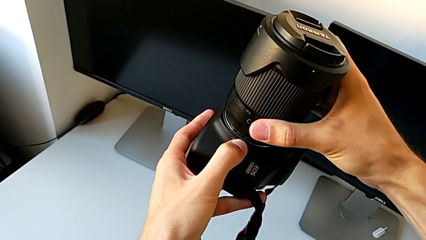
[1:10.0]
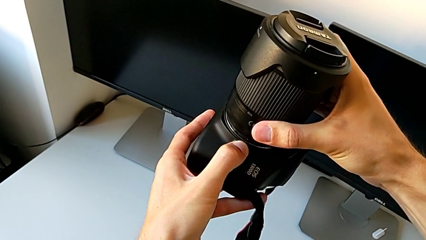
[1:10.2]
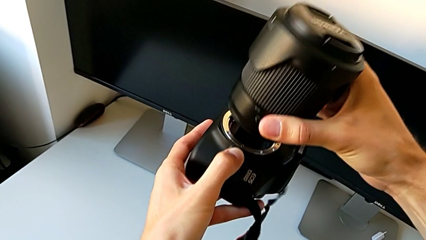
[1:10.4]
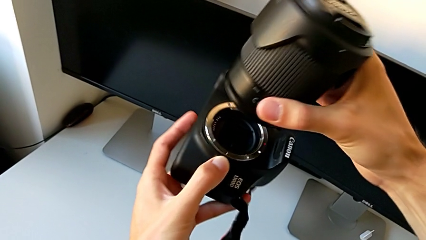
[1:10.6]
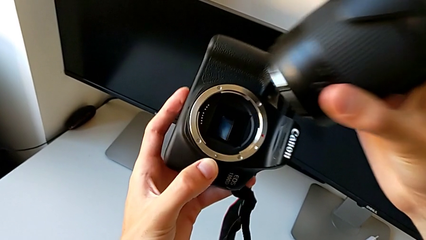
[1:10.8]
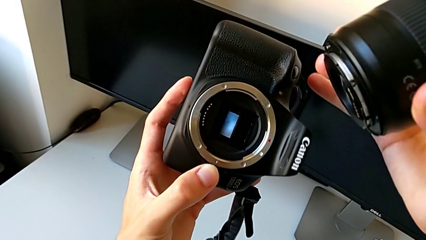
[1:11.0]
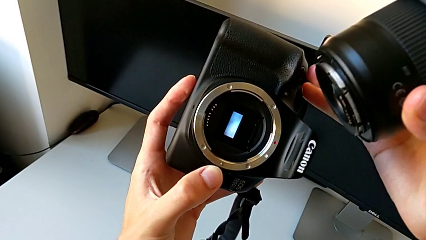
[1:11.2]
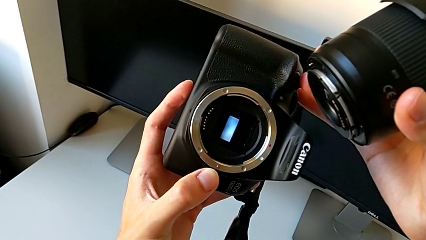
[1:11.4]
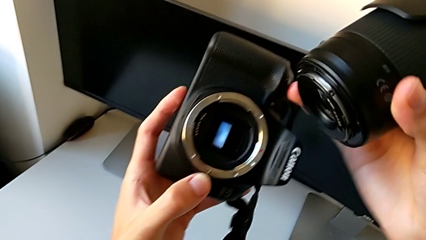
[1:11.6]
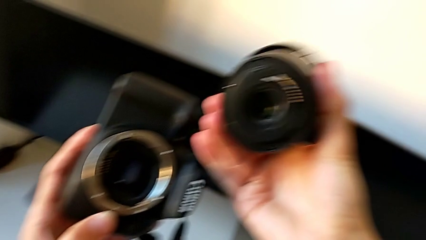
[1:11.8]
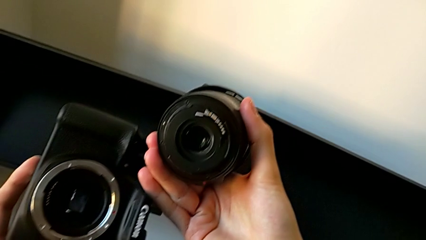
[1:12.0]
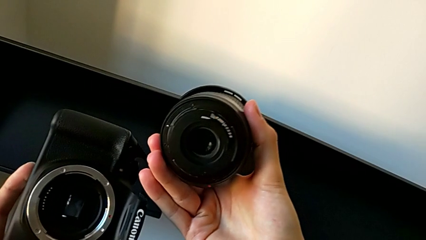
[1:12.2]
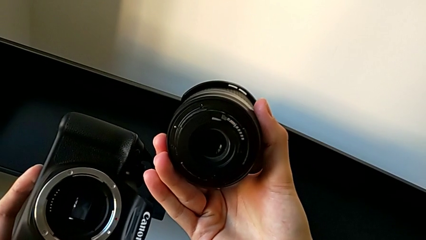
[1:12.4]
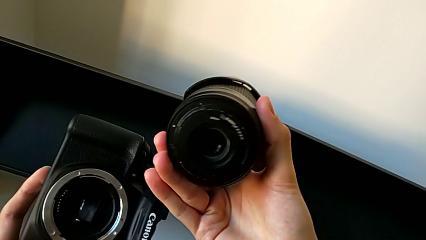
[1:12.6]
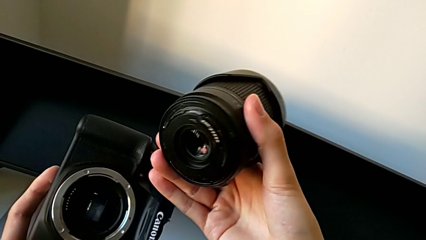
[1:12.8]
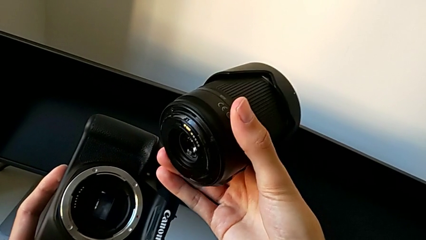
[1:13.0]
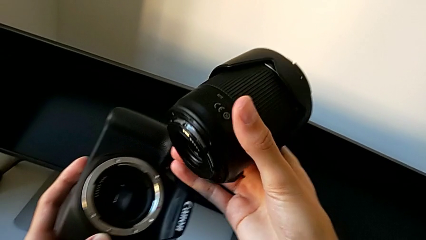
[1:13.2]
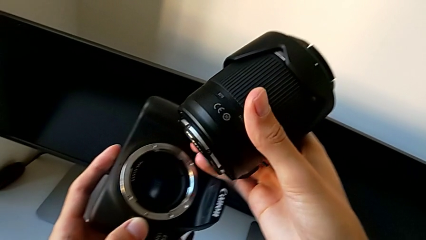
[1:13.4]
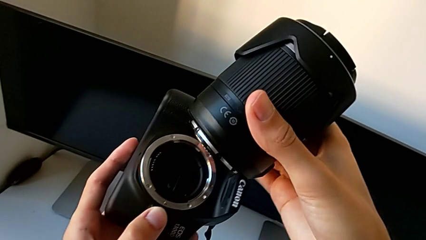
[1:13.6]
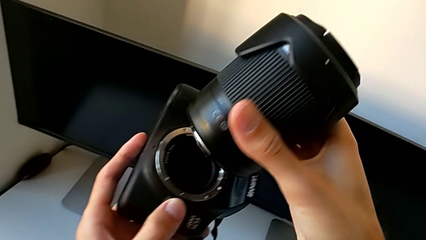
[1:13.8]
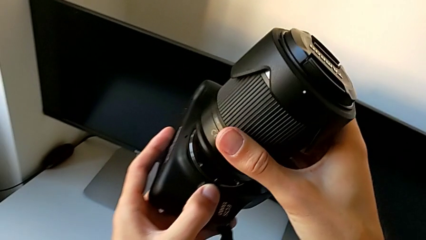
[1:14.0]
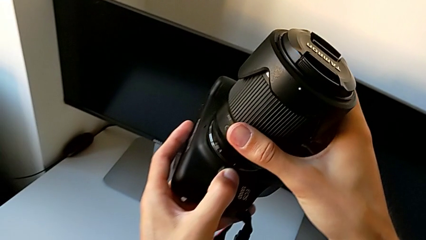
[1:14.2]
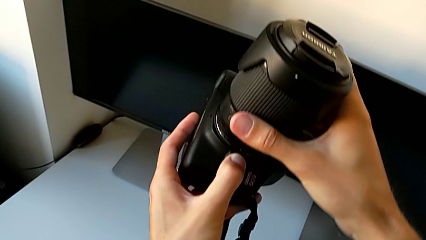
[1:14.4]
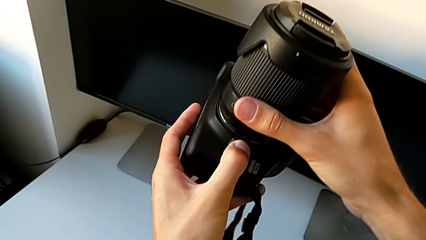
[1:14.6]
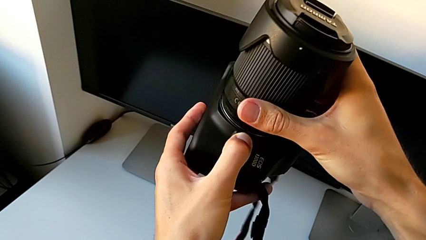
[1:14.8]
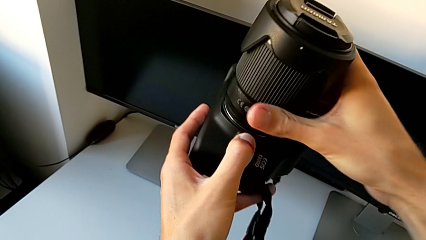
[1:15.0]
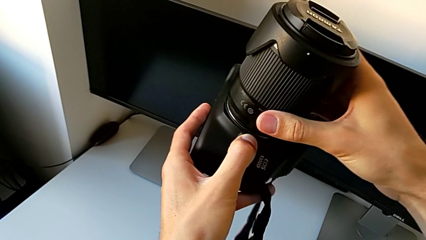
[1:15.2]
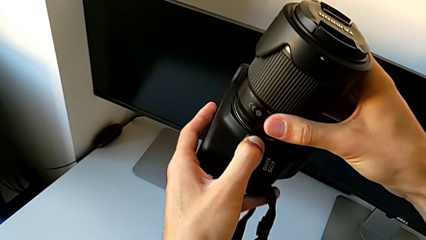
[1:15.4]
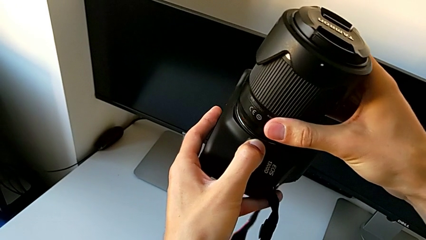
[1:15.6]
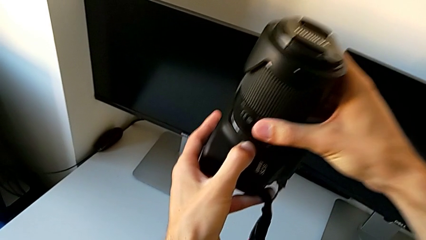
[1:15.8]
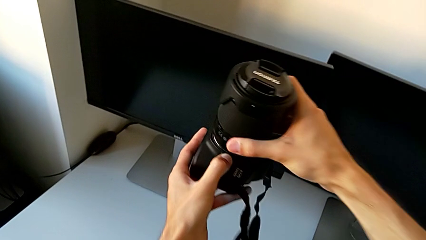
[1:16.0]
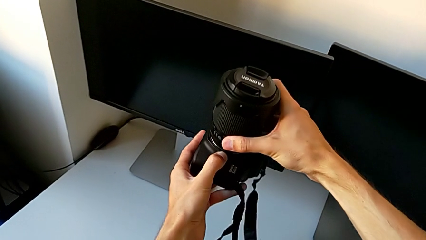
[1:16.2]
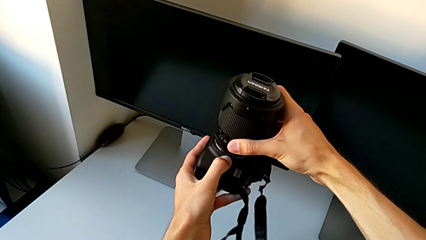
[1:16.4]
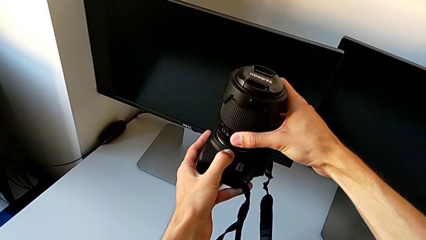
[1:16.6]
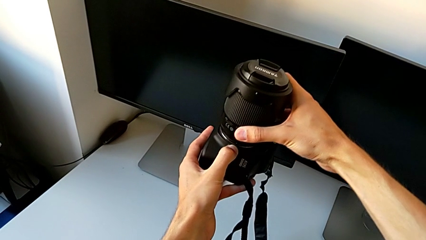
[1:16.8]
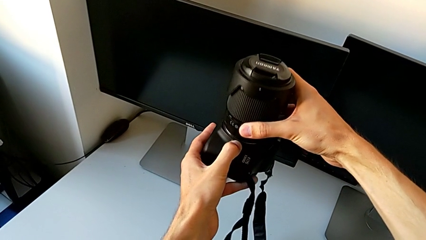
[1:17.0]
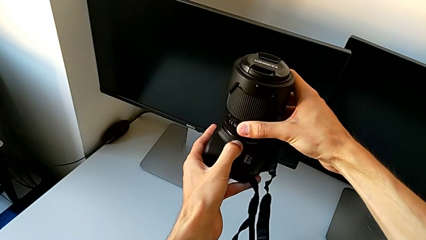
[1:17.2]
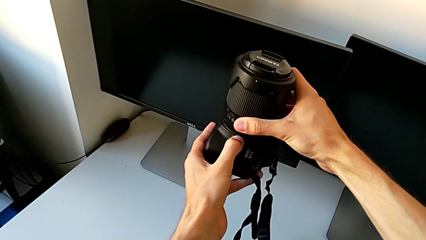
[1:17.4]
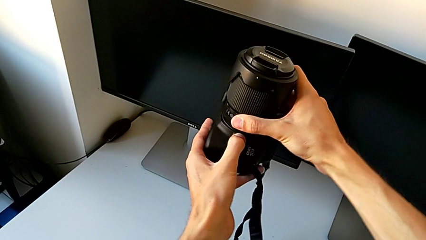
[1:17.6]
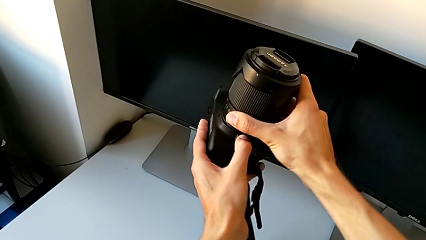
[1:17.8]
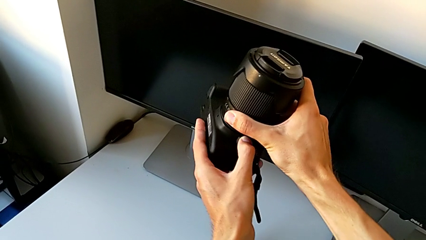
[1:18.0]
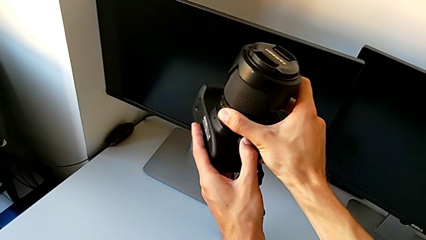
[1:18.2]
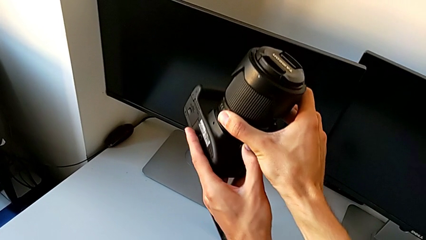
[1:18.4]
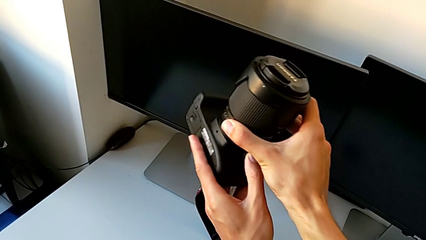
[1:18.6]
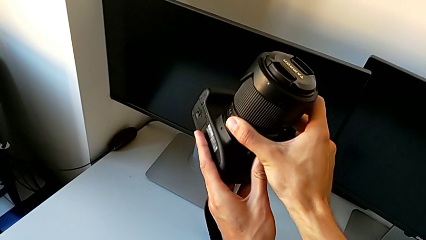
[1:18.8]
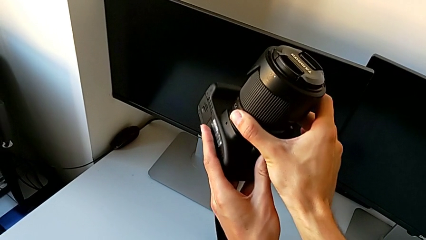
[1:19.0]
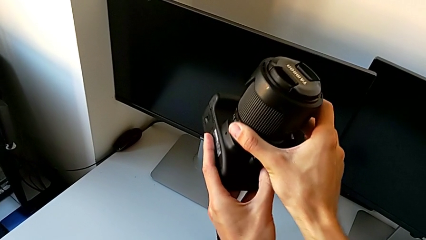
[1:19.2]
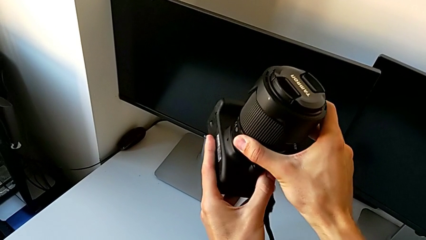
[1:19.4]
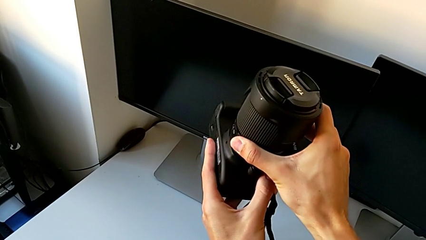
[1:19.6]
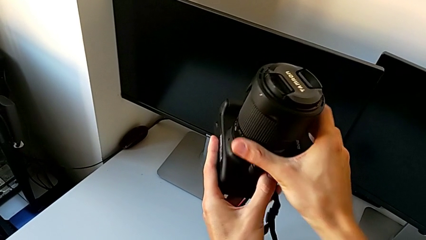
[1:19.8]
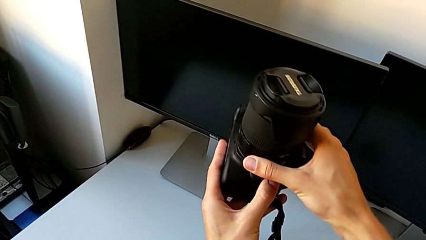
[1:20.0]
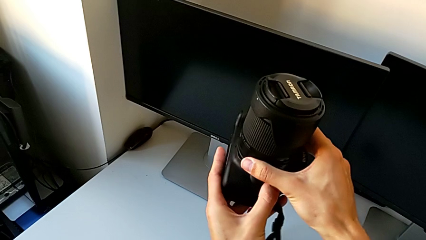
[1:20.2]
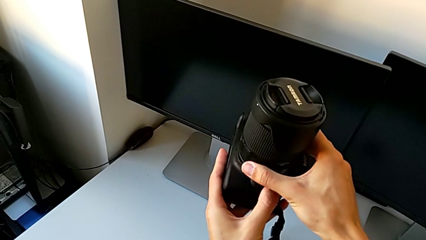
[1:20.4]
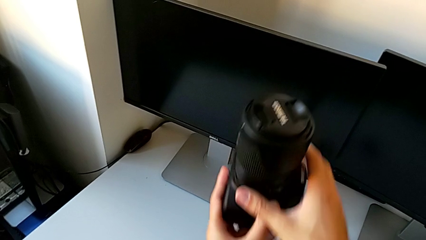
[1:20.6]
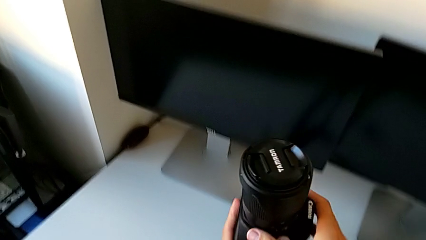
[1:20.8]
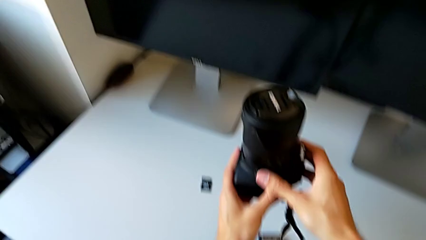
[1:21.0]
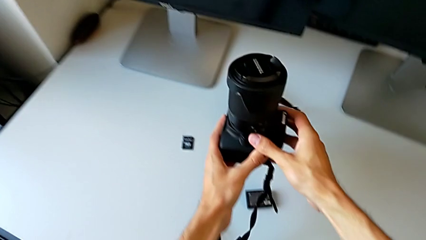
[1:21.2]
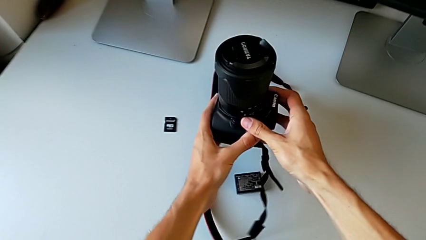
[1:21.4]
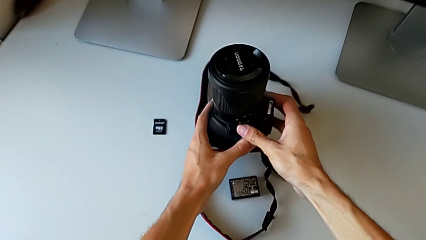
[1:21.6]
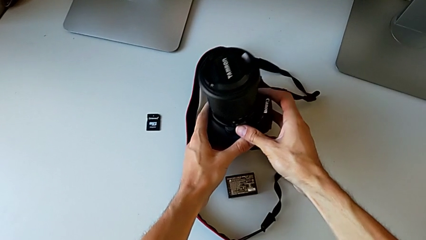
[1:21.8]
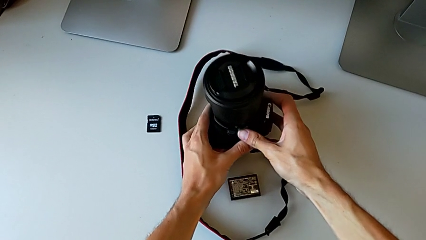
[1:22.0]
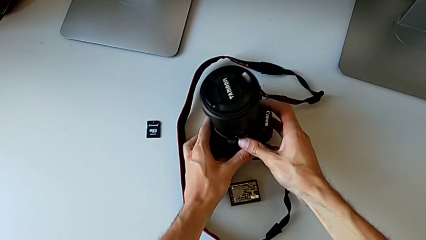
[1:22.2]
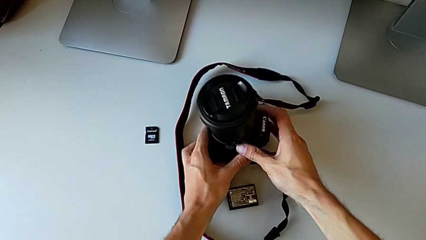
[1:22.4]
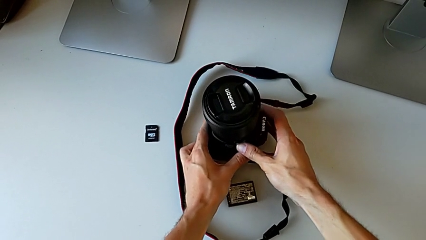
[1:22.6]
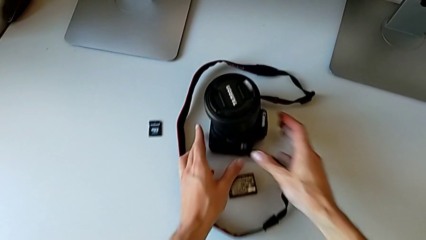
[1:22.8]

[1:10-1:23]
The camera wearer is attaching the lens to the DSLR. They withdraw the lens, inspect it, insert it, rotate it and place the DSLR.

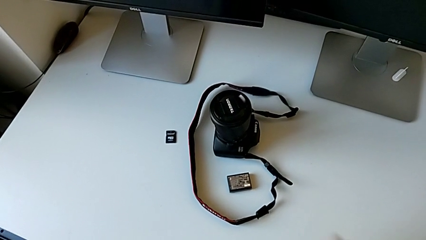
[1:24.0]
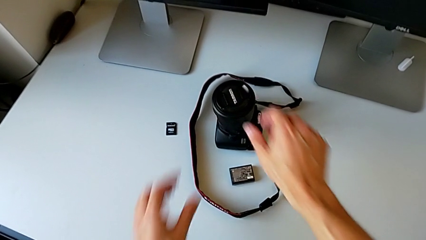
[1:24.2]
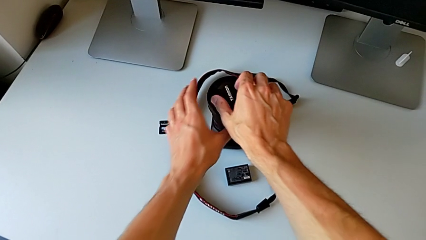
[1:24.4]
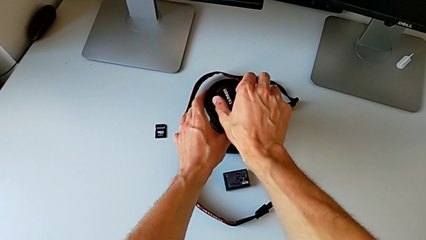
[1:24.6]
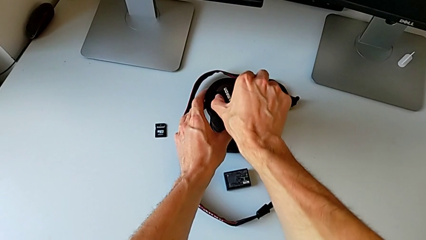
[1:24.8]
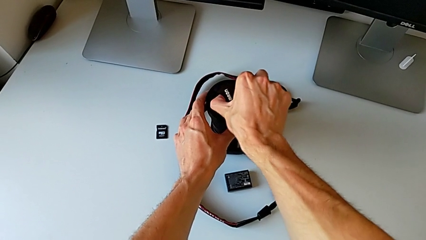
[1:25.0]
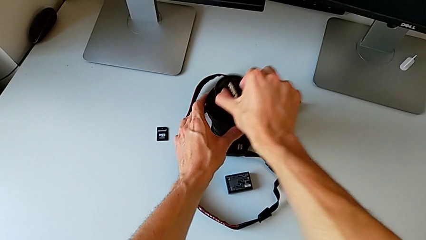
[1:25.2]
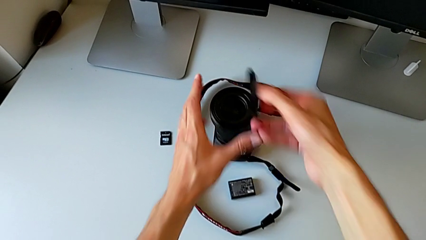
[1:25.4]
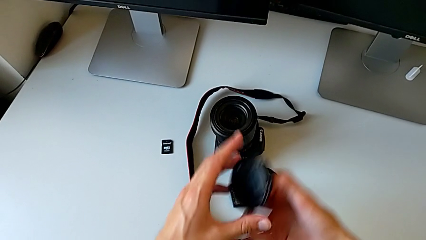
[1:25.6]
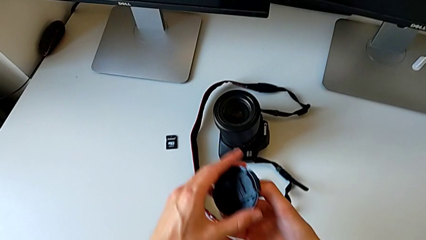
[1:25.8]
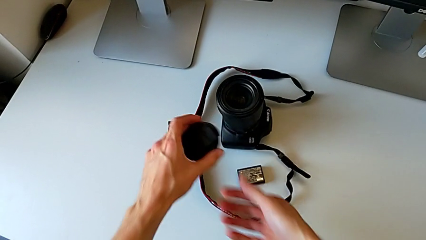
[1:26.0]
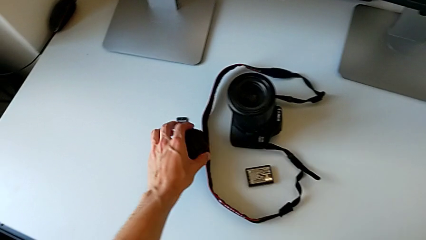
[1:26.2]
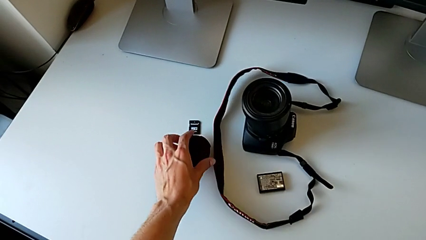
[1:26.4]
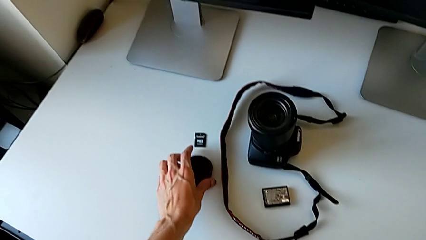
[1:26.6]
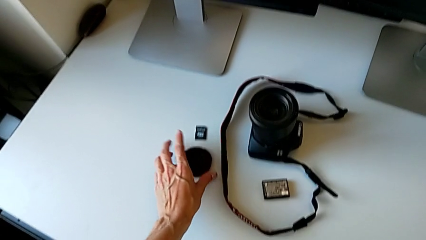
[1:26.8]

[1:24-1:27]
The camera wearer detaches the lens cover. They withdraw the lens.
